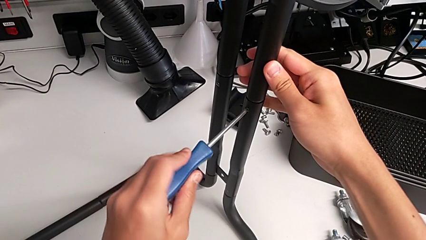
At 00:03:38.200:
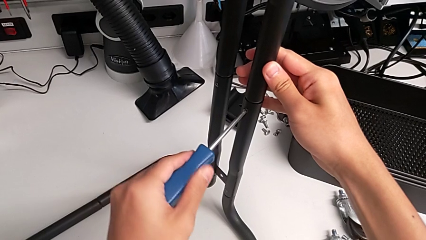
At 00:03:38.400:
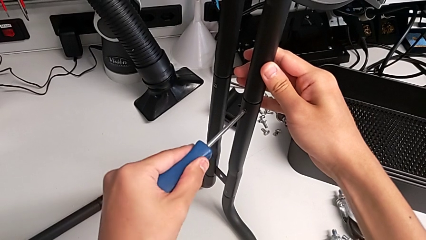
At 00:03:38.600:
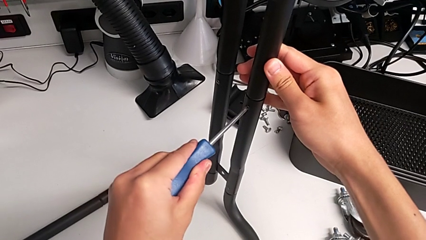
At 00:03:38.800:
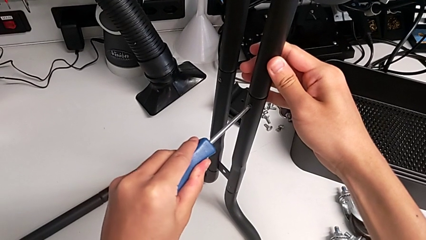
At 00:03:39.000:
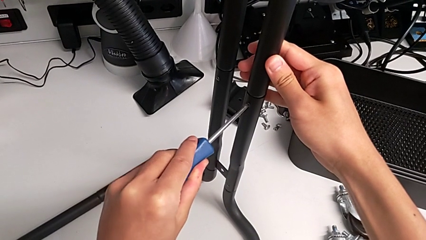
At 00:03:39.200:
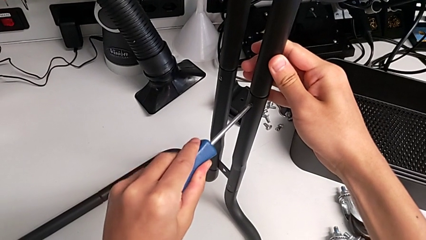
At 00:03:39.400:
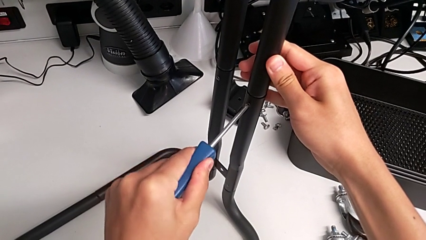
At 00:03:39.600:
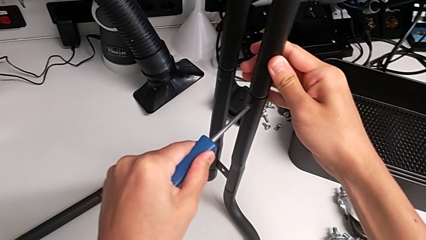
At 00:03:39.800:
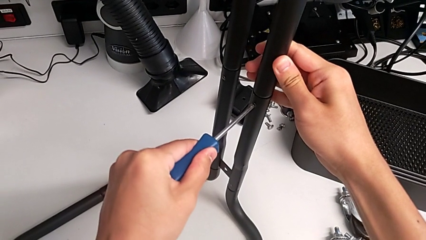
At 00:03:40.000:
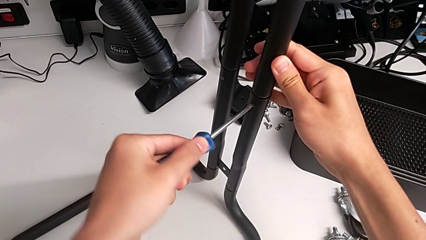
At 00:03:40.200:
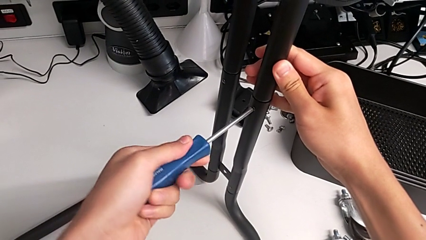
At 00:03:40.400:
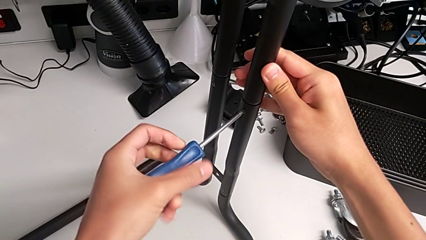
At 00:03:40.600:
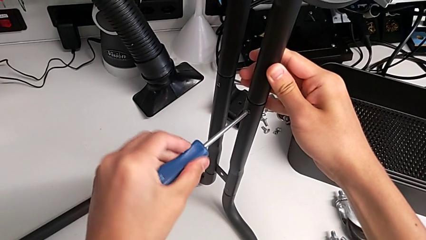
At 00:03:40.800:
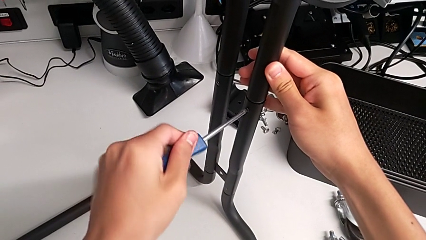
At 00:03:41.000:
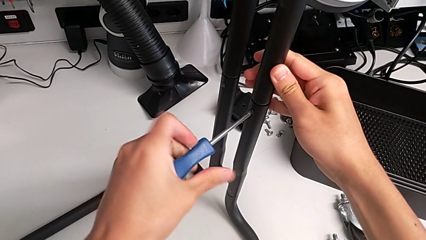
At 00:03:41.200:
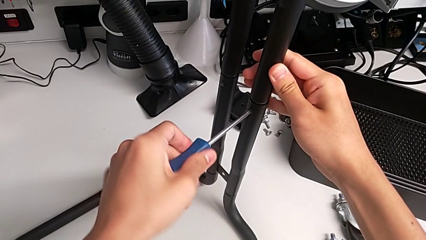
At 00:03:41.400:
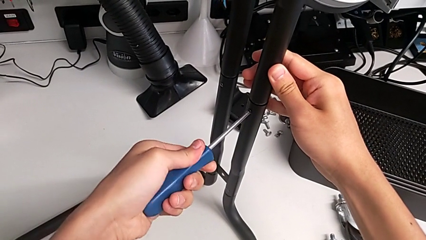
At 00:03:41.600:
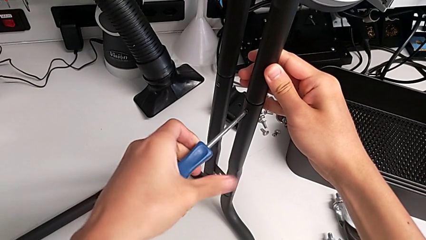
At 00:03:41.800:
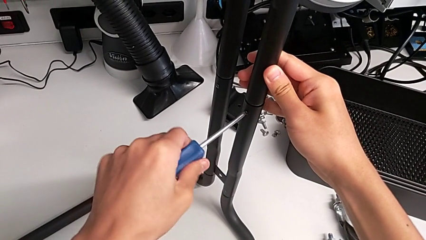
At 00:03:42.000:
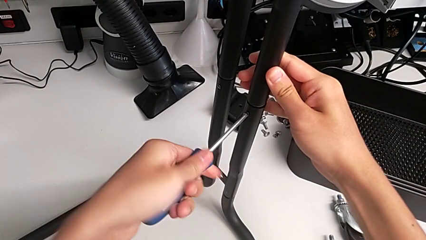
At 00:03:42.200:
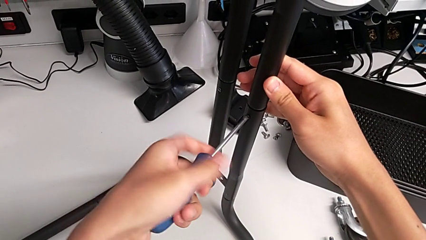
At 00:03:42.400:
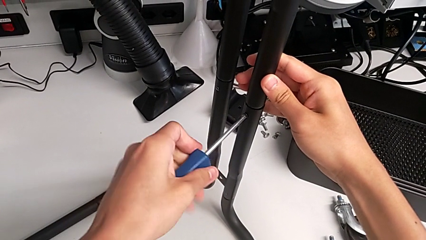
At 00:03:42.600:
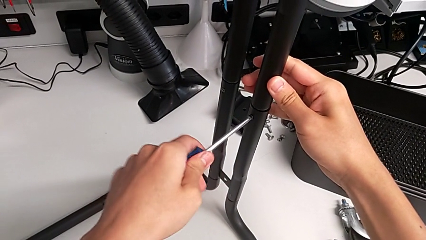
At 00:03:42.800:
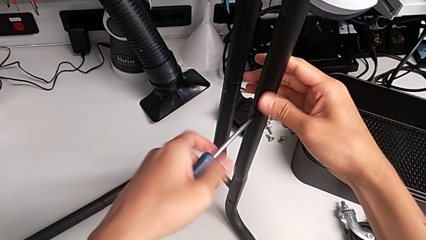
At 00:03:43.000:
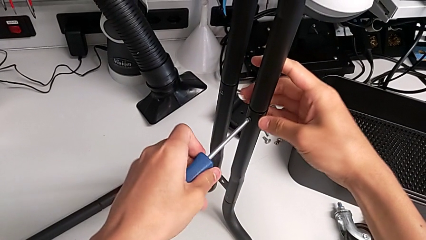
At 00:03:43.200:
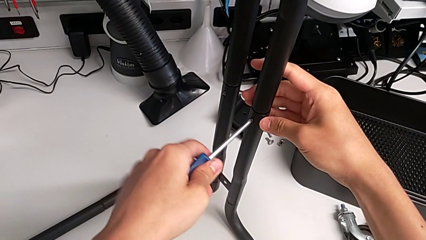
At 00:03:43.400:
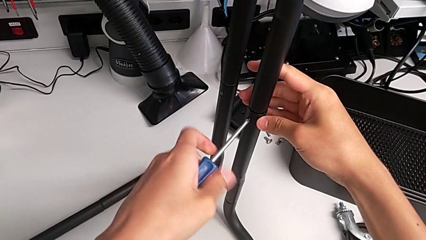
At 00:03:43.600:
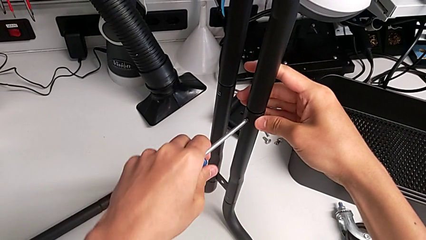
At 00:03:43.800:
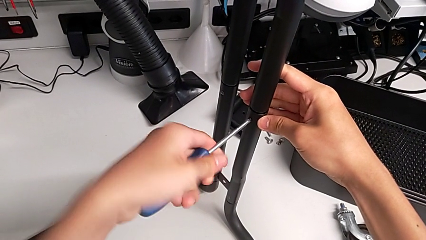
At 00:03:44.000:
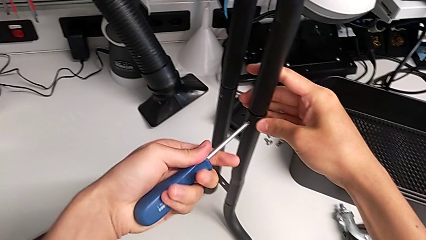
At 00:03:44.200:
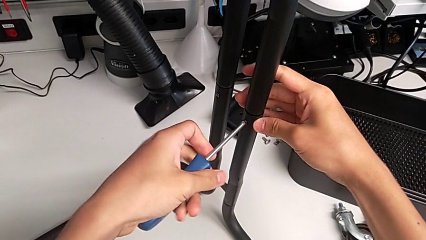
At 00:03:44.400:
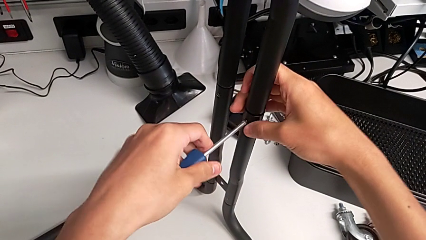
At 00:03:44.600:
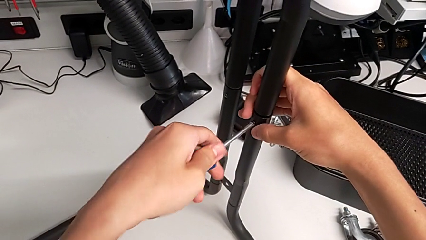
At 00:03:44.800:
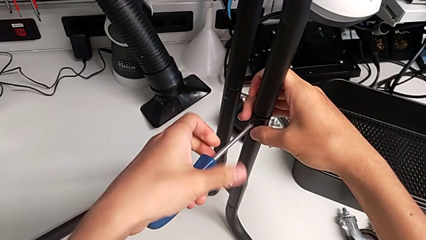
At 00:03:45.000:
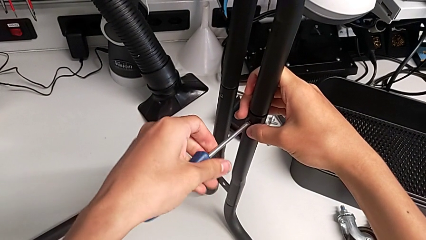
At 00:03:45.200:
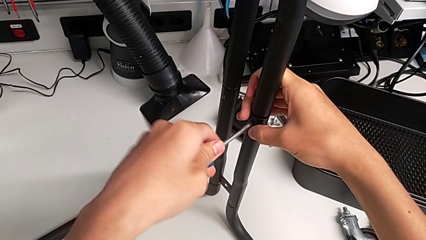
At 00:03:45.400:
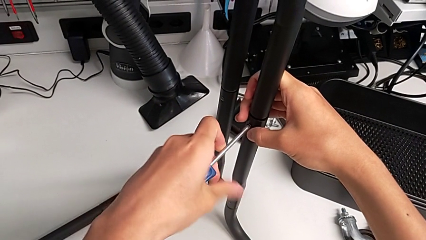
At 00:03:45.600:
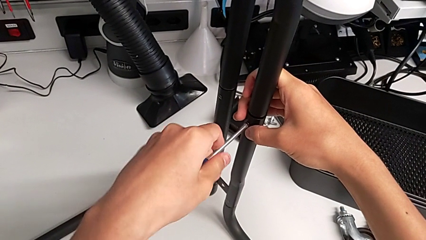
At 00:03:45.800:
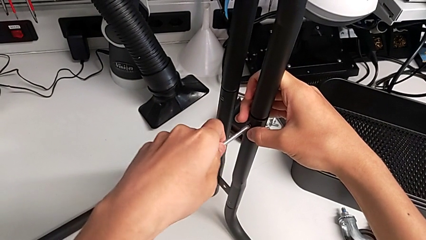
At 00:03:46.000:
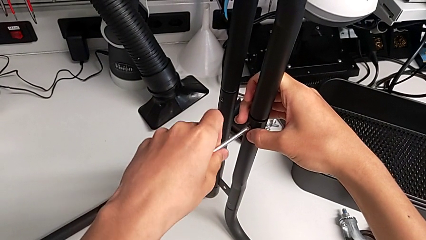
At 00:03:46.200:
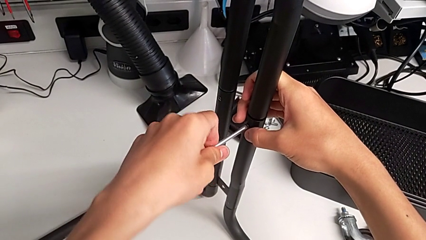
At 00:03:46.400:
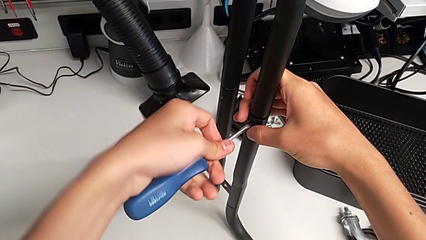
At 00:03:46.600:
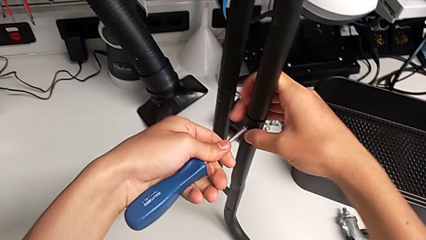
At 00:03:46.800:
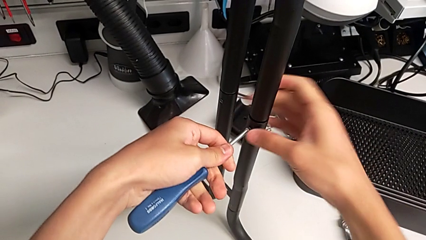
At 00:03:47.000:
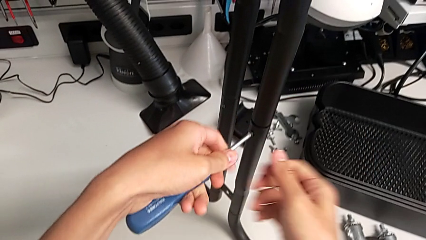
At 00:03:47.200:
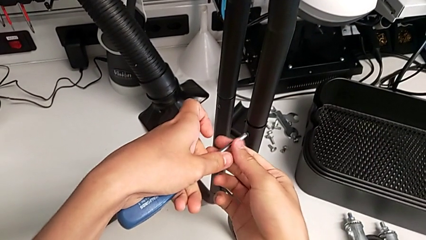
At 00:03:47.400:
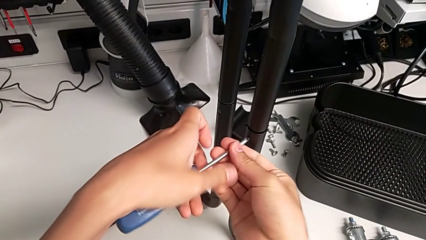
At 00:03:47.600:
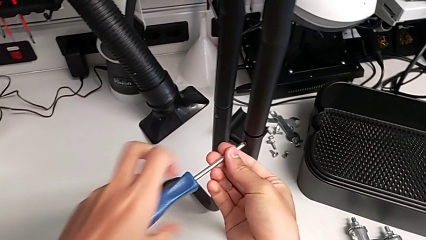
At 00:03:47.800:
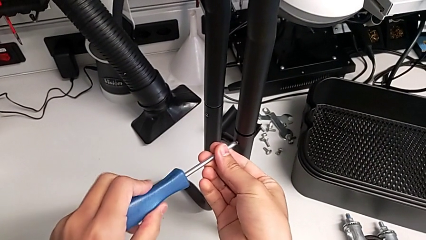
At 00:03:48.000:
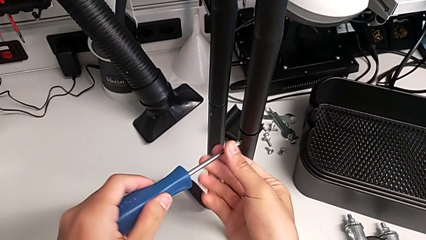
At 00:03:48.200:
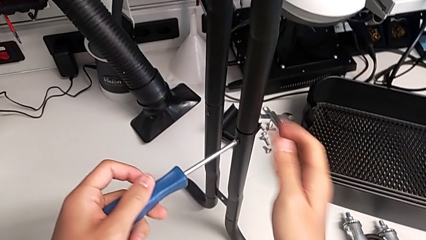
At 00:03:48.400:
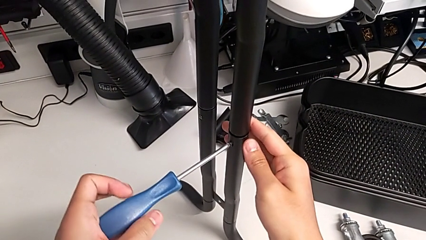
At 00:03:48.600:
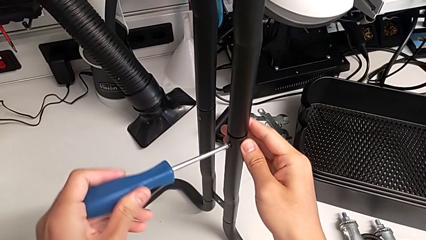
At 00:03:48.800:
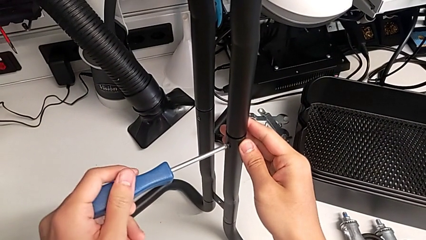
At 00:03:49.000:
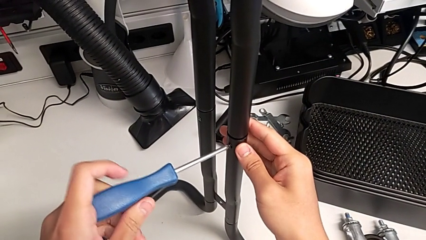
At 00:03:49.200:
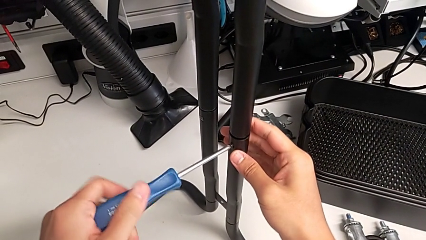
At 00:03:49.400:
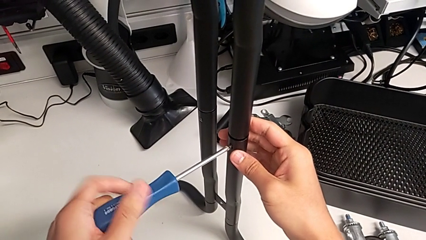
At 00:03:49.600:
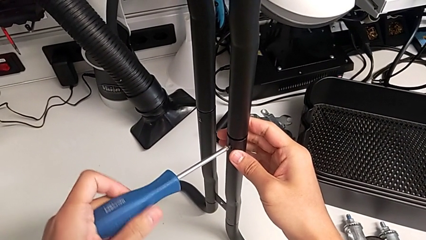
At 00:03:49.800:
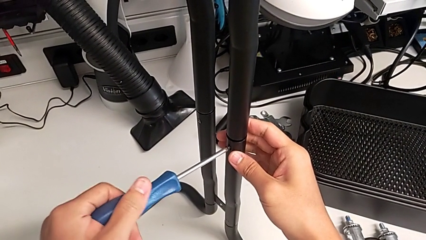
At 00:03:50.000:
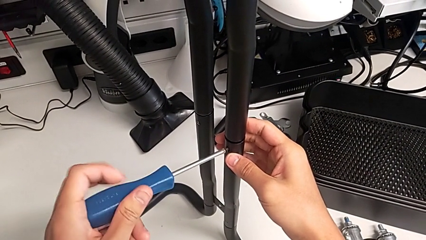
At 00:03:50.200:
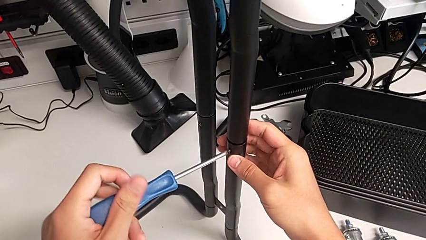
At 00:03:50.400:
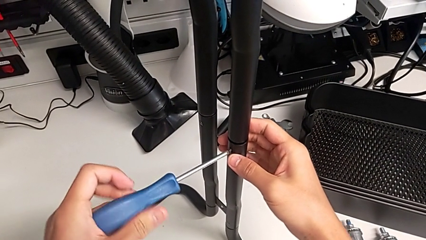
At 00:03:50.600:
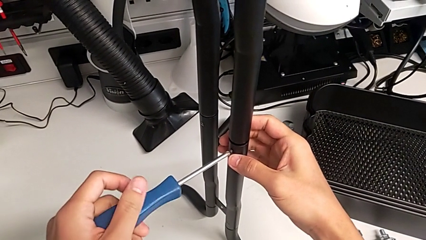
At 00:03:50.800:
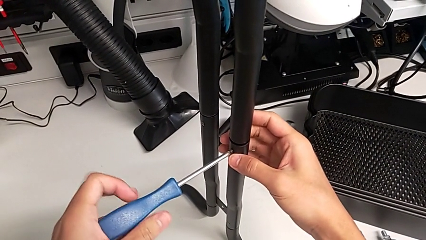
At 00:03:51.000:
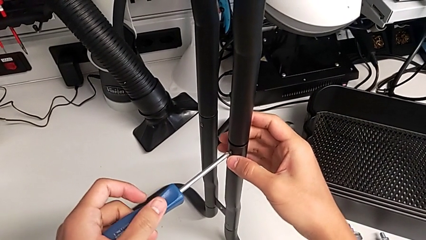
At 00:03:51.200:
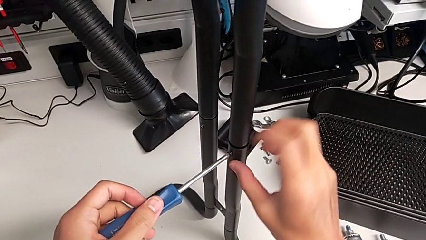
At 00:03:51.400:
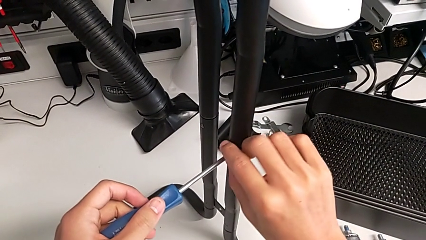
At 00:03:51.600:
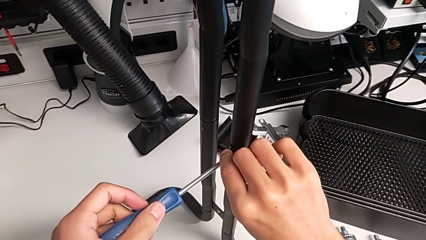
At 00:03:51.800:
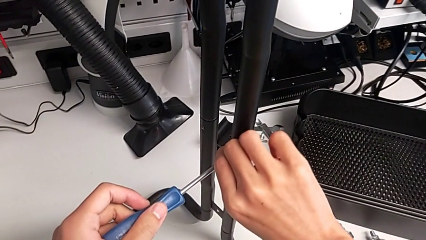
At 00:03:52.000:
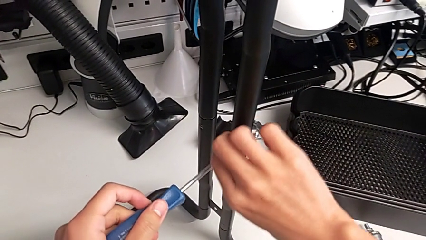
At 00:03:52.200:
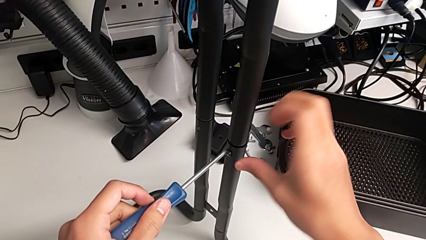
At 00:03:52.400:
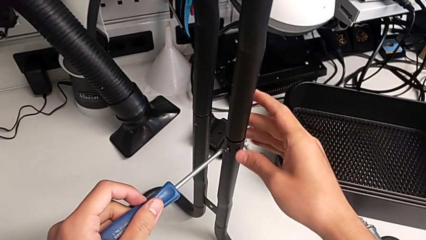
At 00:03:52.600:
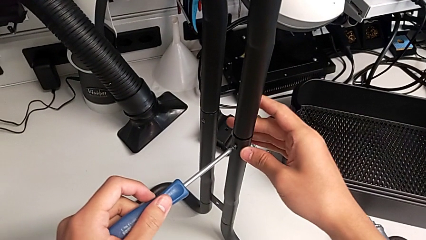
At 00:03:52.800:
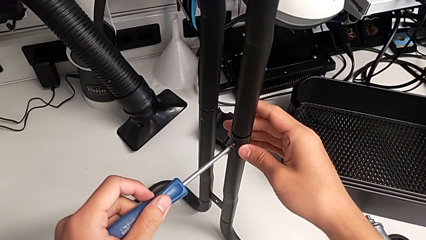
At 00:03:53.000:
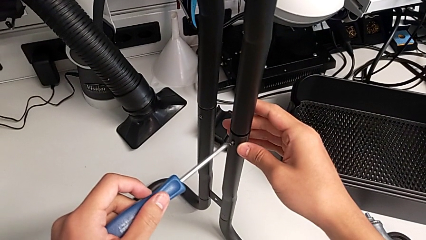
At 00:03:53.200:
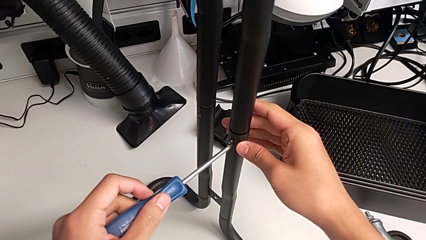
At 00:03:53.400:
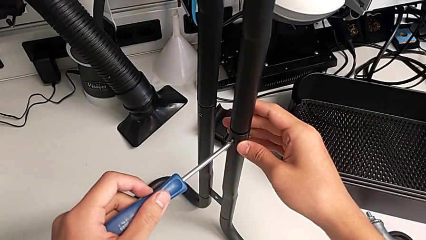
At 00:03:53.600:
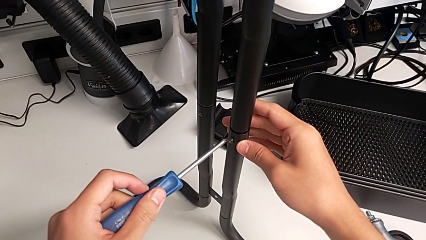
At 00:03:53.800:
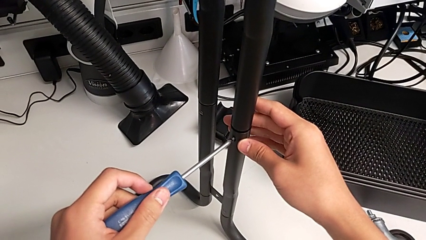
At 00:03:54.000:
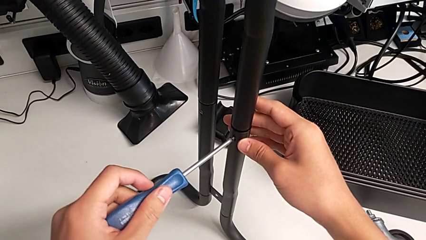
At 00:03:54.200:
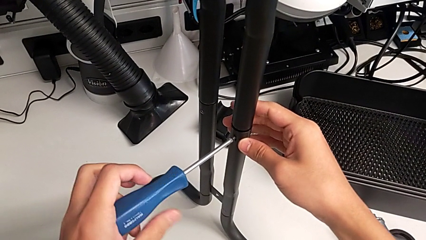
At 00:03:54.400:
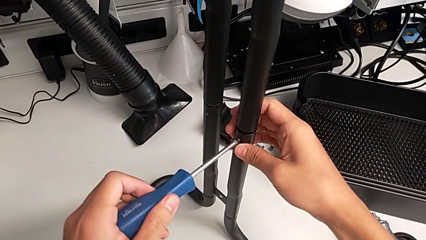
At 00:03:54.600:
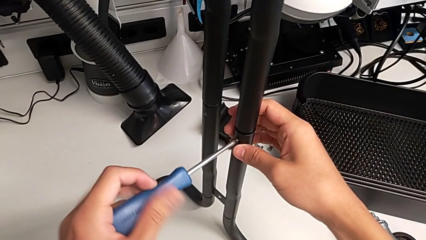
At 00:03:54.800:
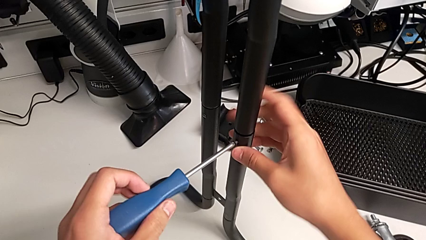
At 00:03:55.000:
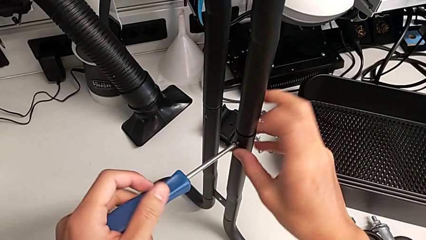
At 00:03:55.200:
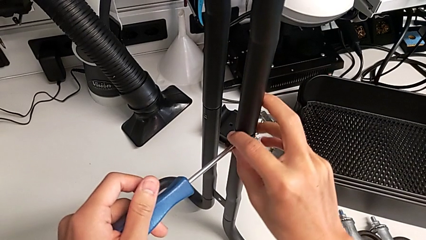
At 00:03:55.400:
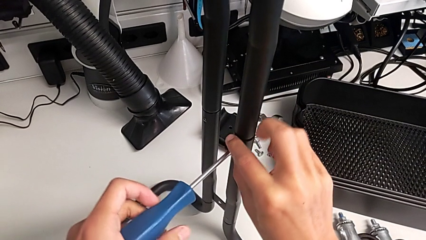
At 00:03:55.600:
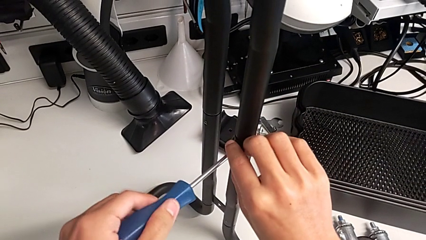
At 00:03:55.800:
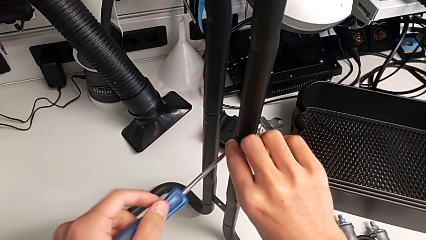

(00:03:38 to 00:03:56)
The camera wearer is unscrewing the right screws of the side bars. They unscrew the first screw.
